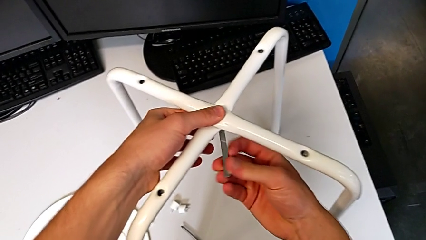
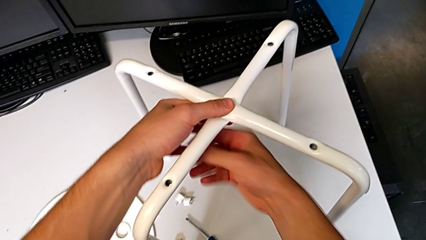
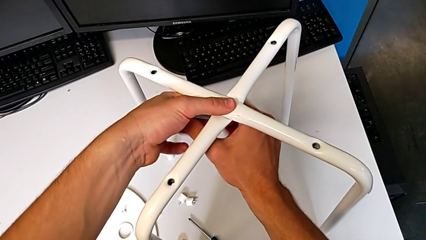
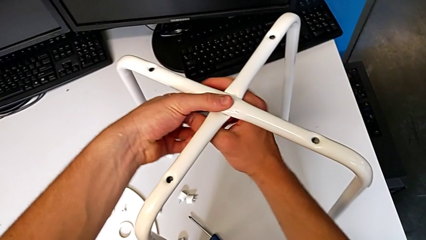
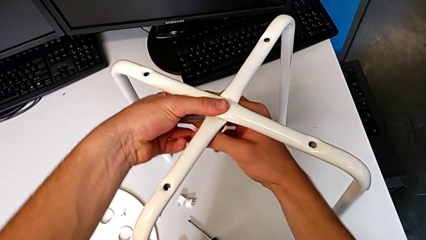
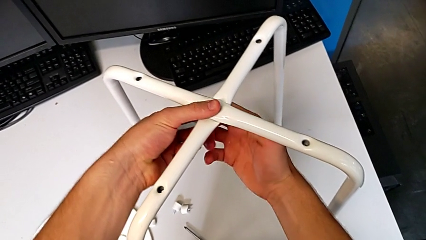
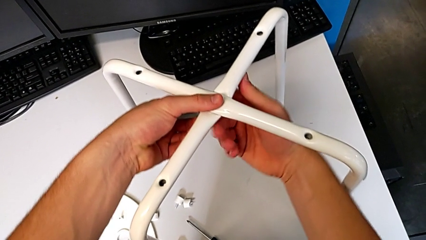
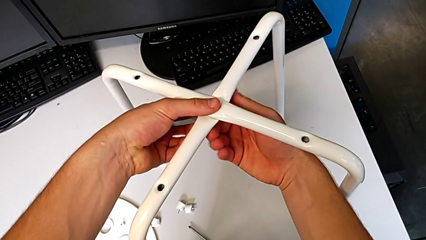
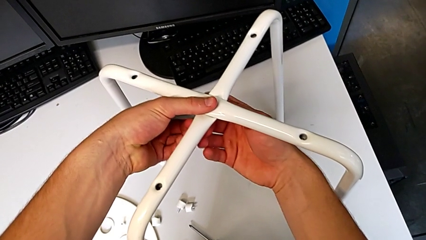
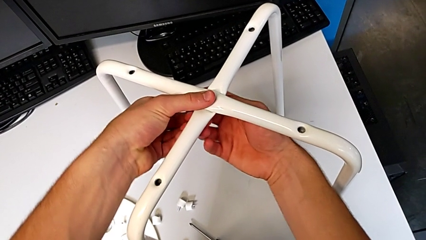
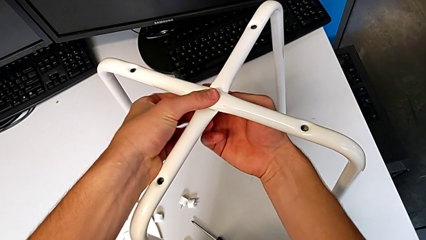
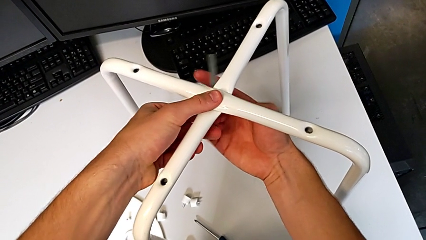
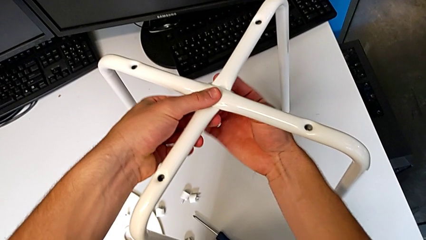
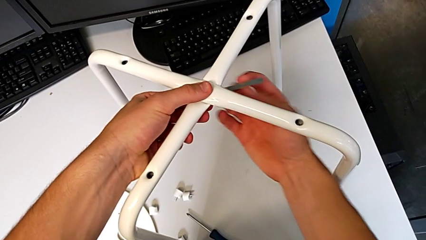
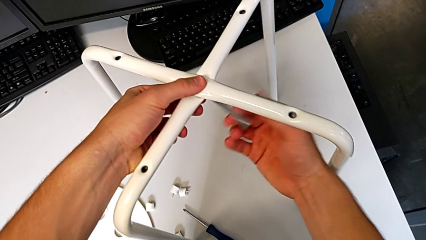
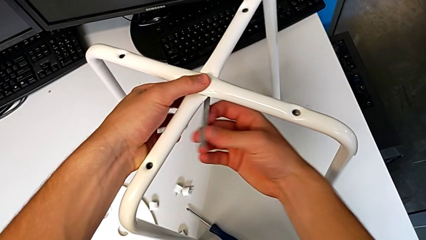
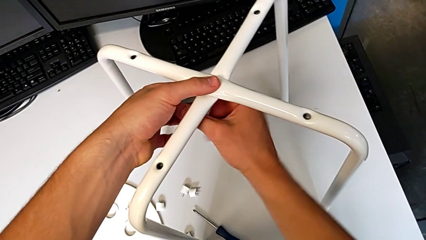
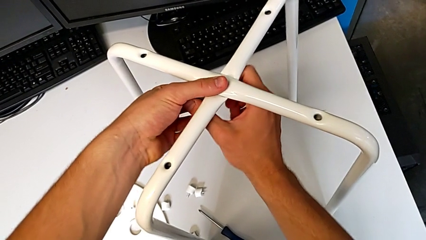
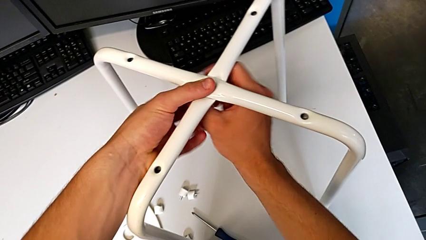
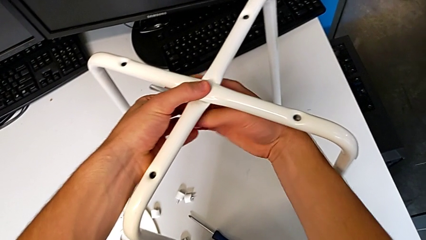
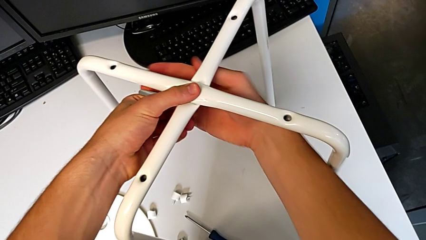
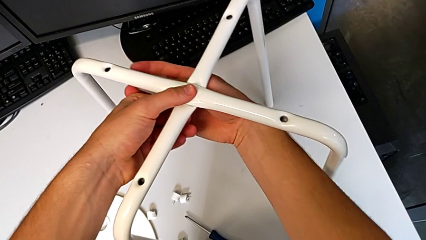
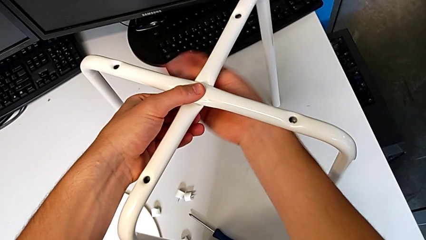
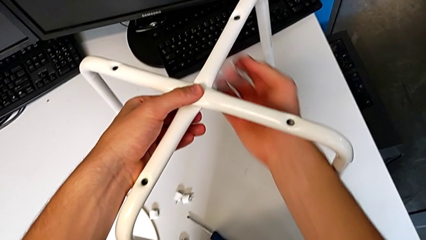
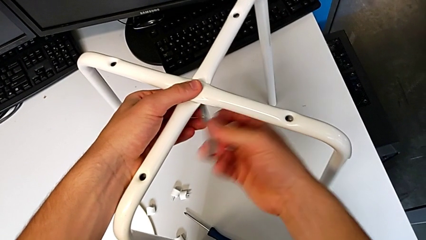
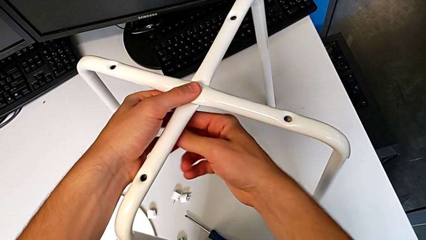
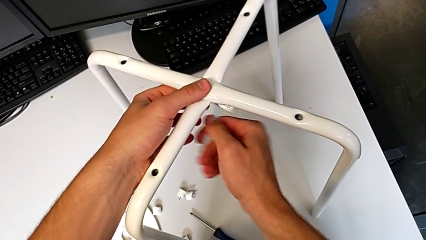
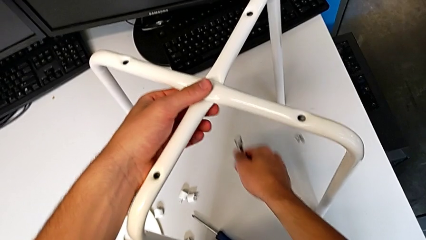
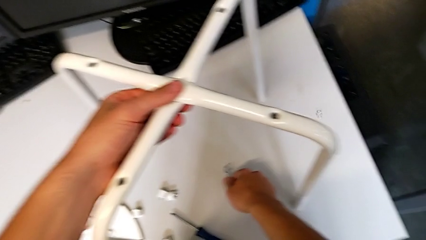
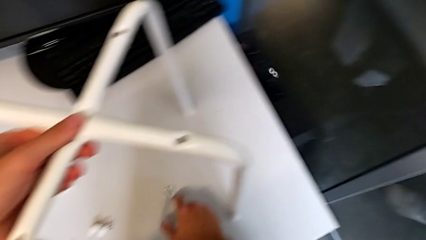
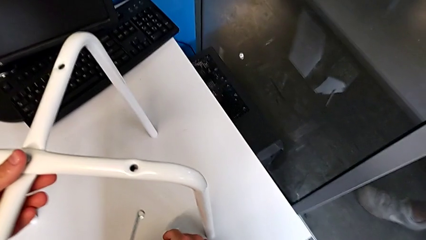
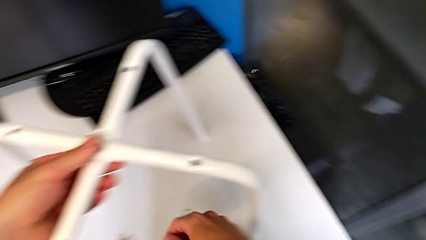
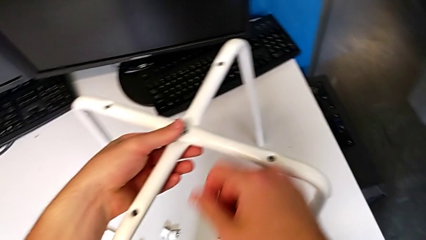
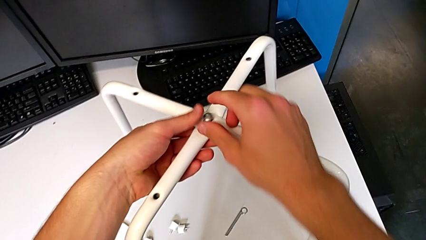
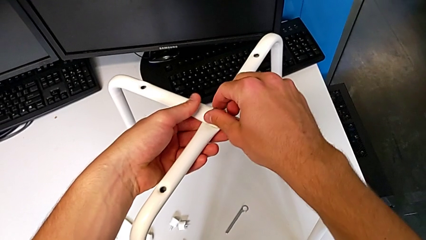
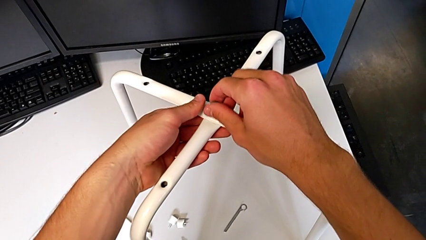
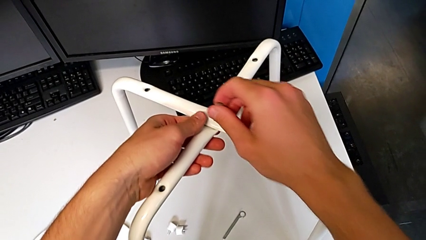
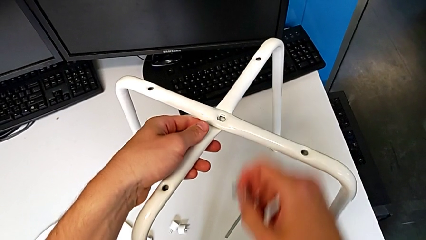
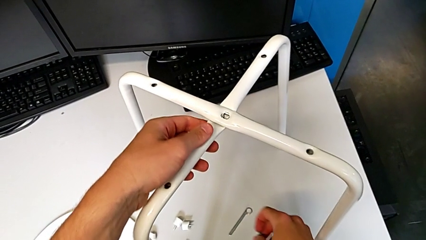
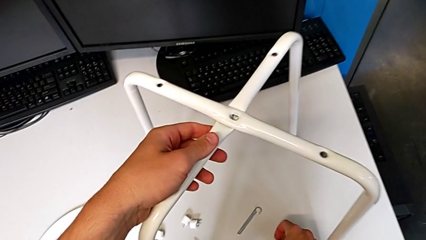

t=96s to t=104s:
The camera wearer is unscrewing the middle hex nut of the bolt using a wrench. They keep unscrewing the middle hex nut, withdraw the little hexagonal wrench, wrongly drop the middle hex nut, place the little hexagonal wrench and disassemble the middle bolt.

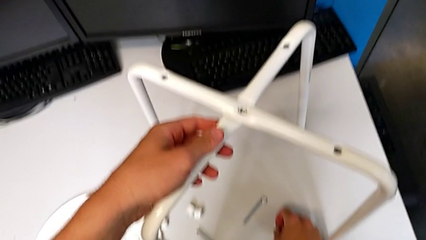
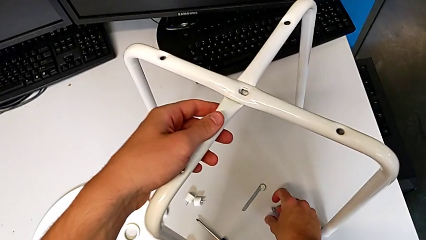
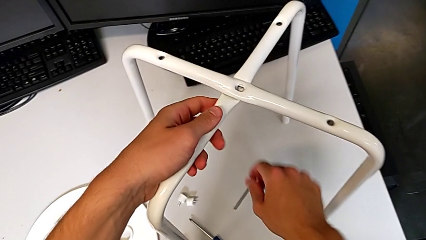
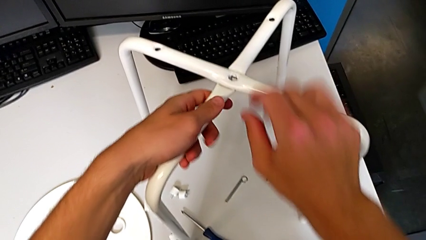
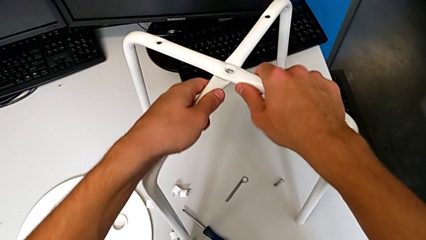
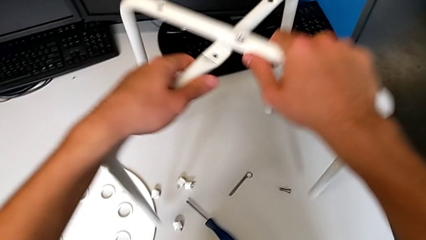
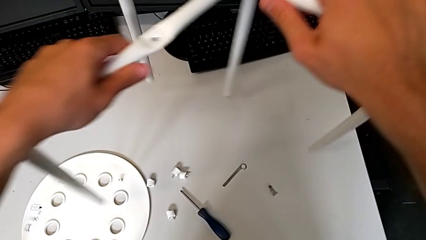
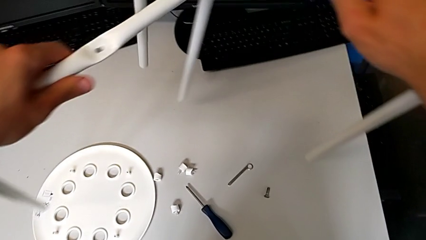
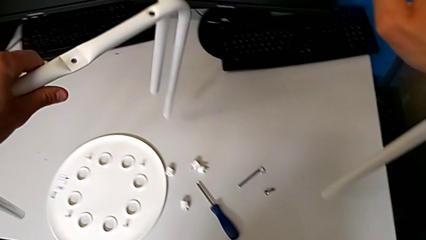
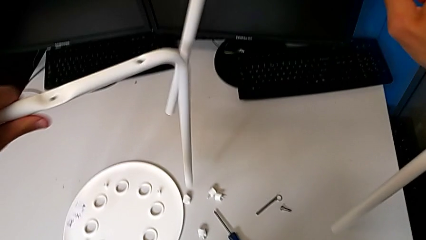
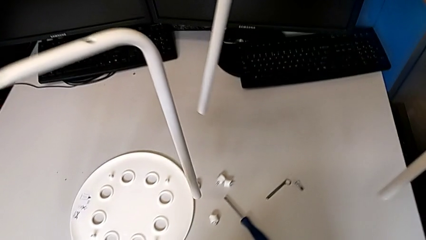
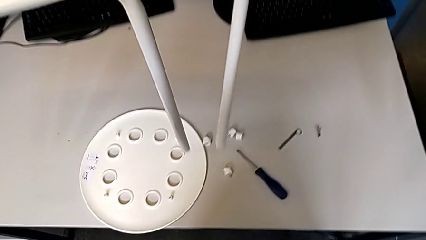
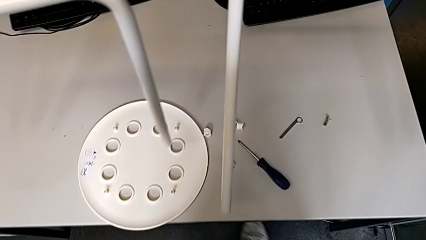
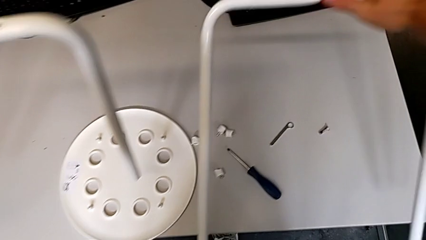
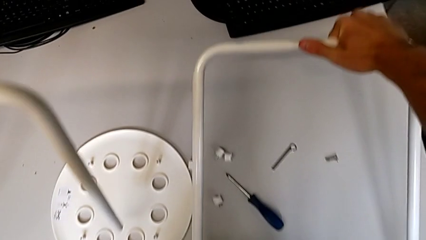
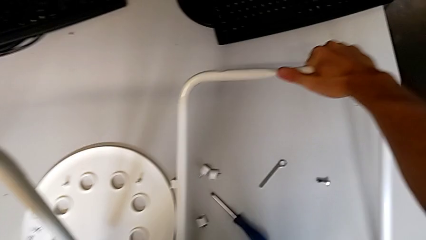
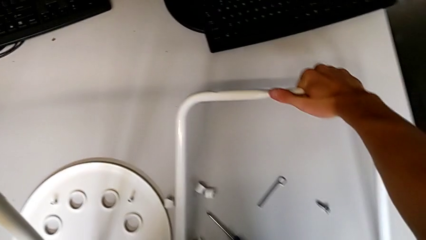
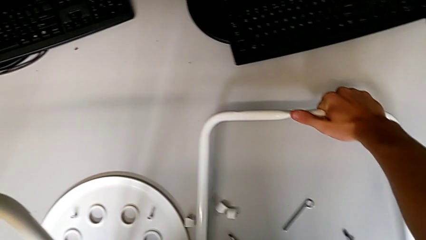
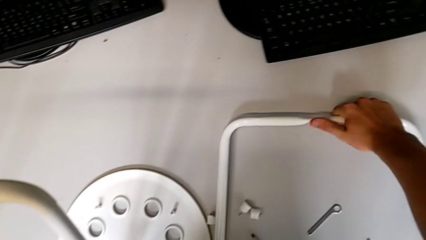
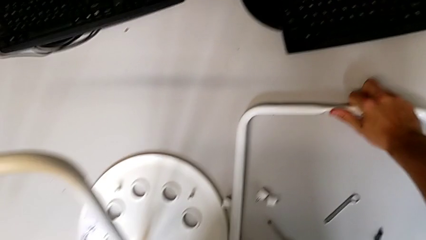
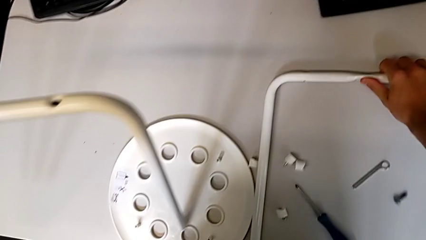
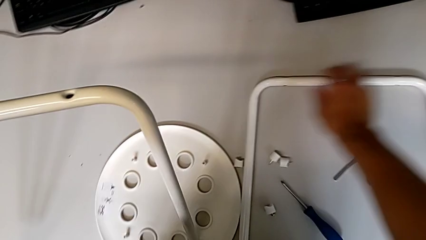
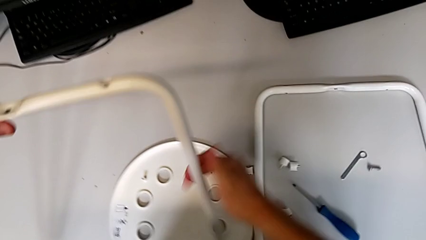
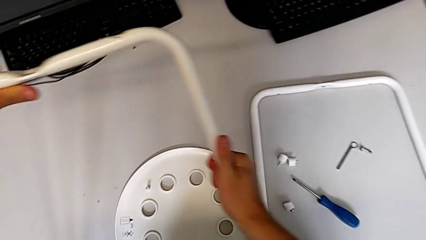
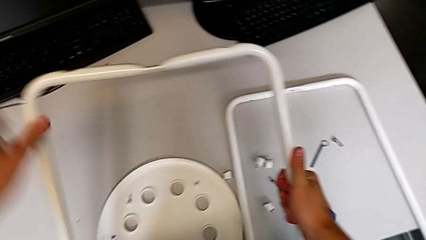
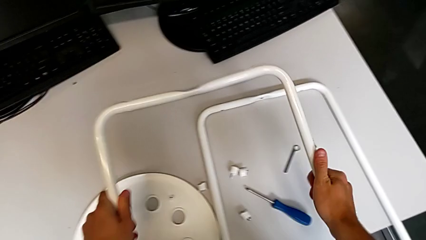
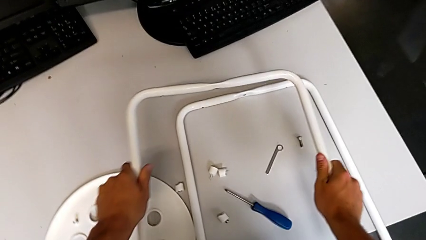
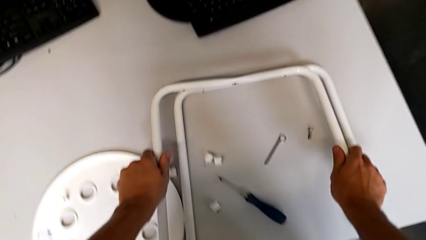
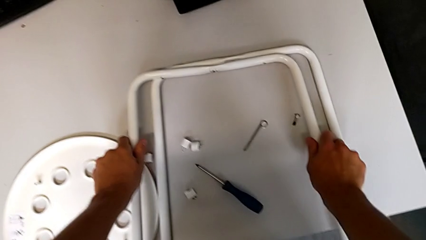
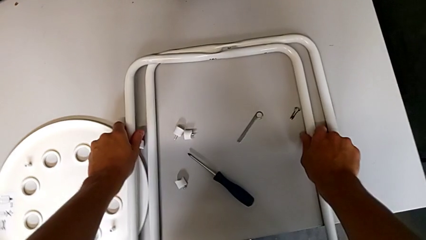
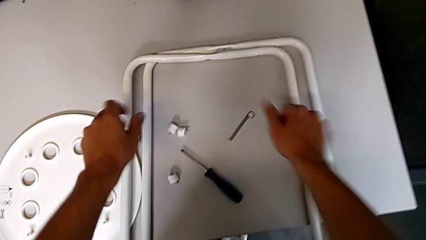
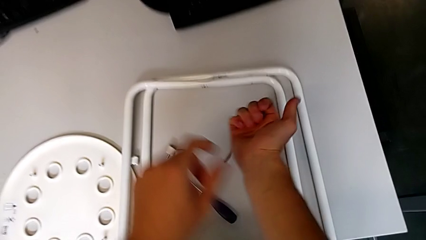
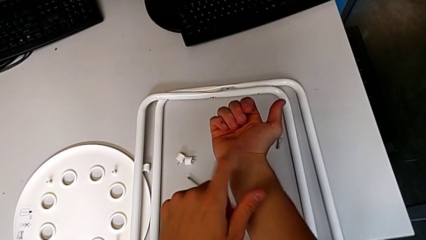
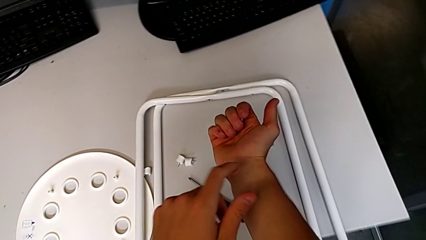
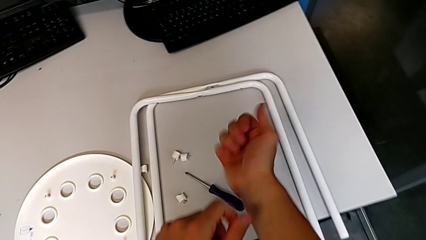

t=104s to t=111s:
The camera wearer disassembles the chair's legs. They place the middle bolt, grab the white leg, disassemble it, place the first leg and place the second leg.
